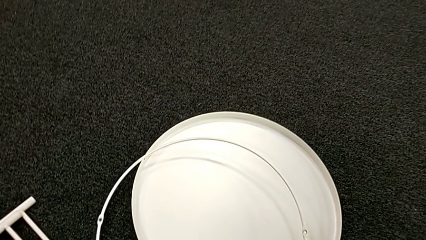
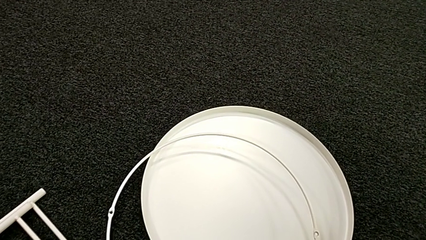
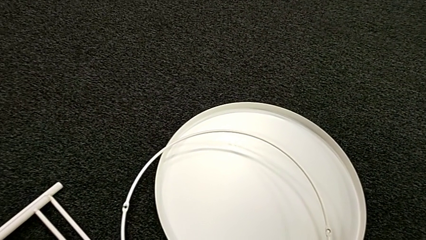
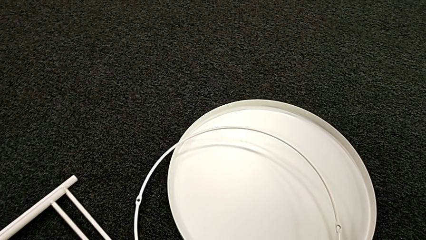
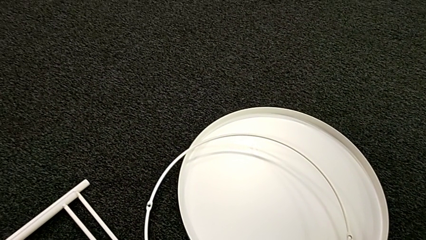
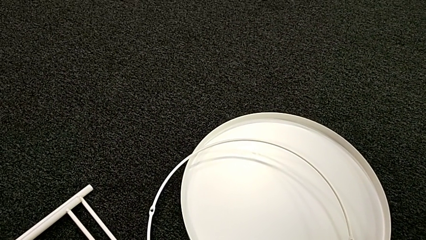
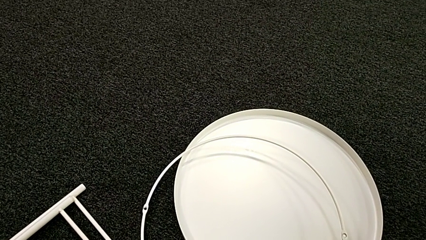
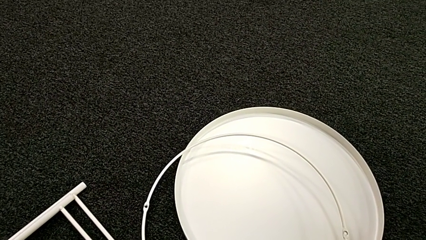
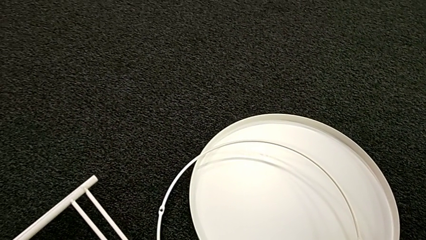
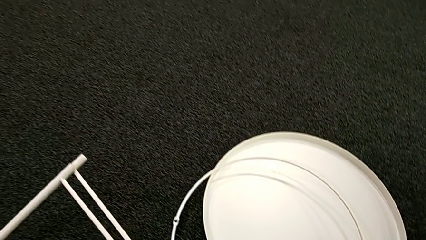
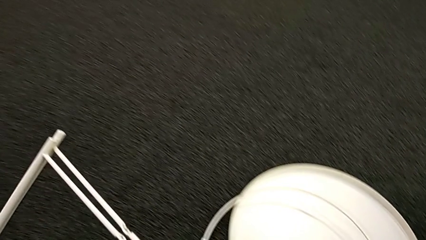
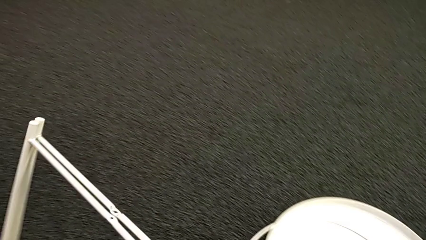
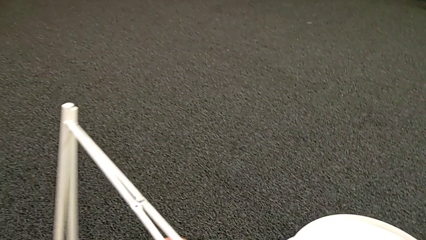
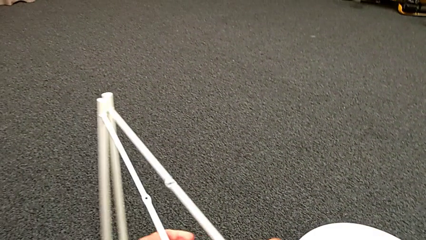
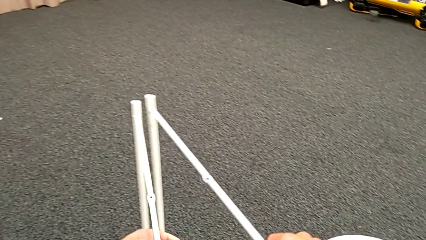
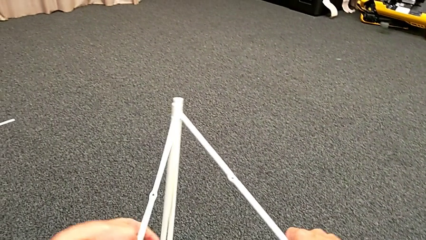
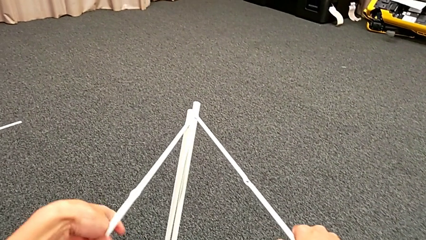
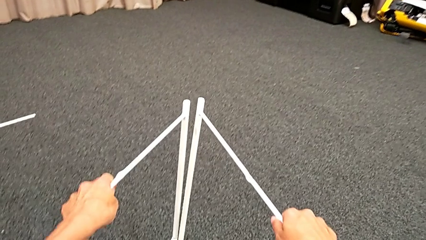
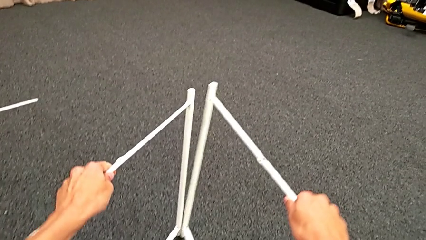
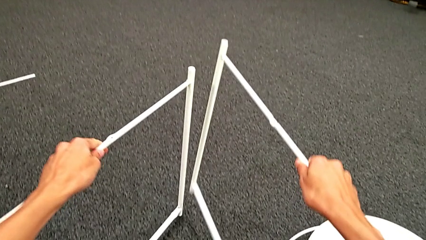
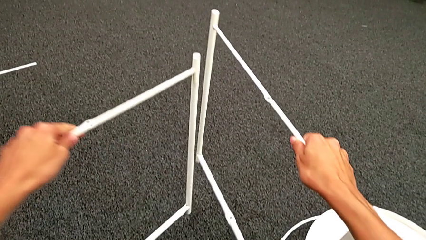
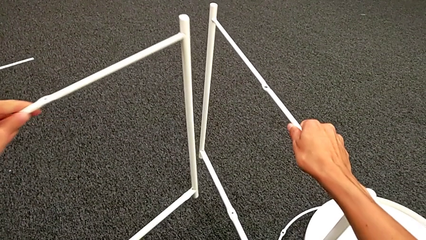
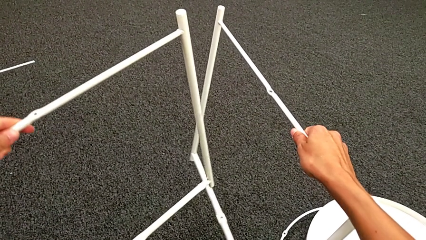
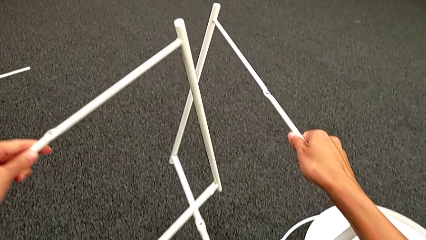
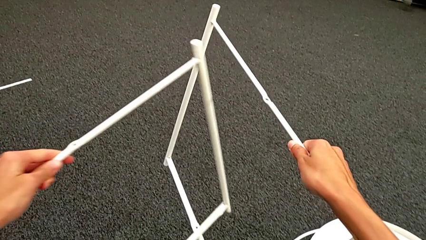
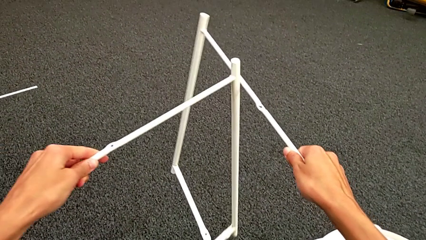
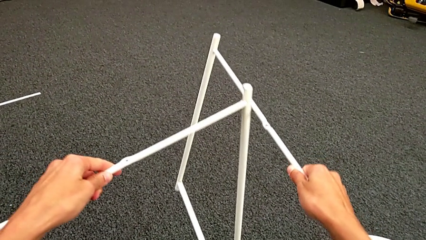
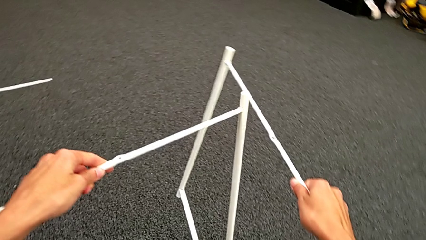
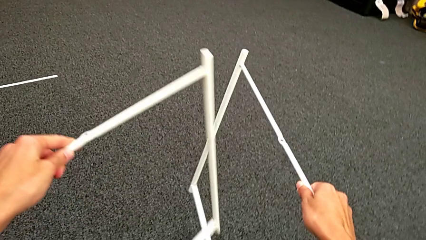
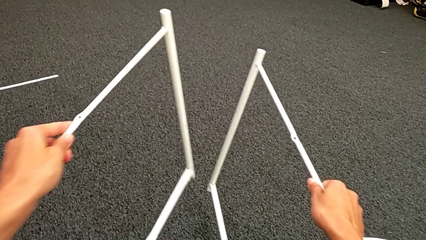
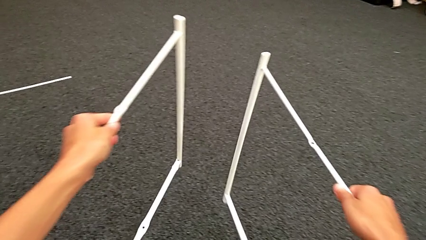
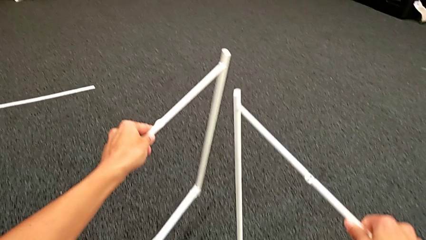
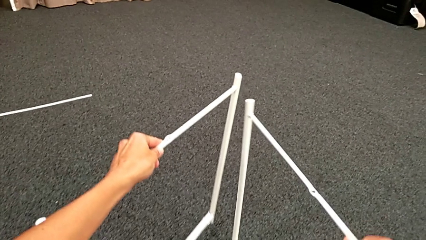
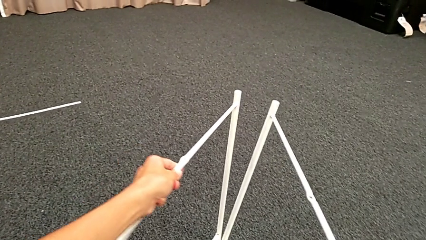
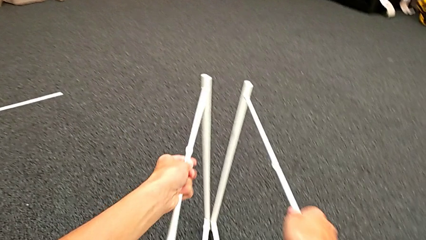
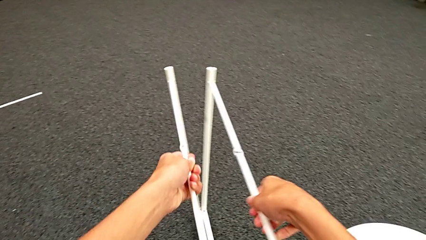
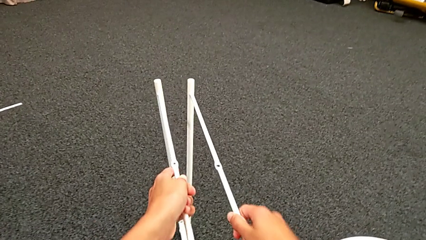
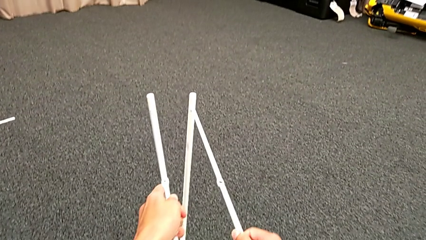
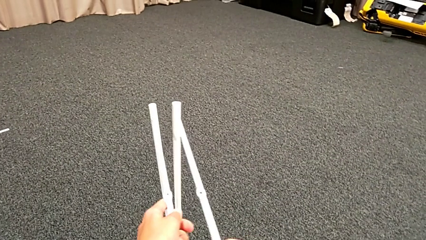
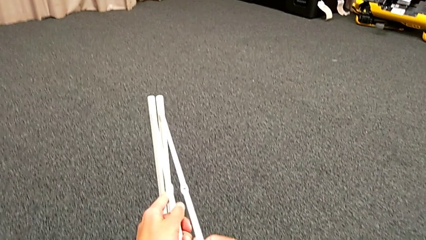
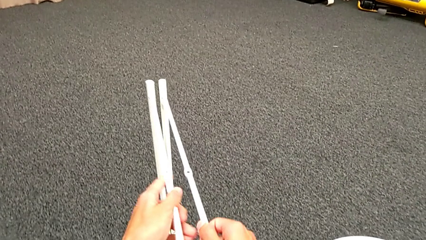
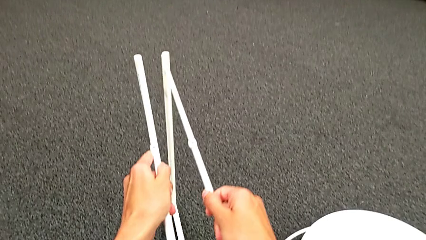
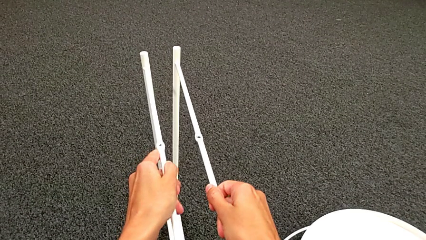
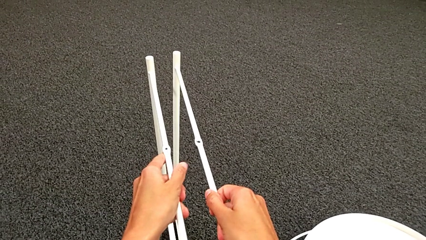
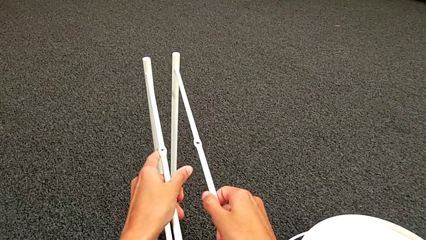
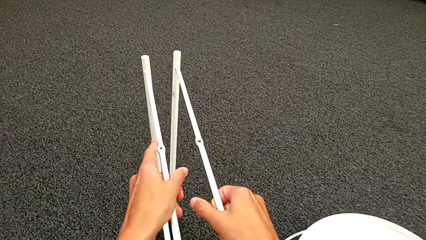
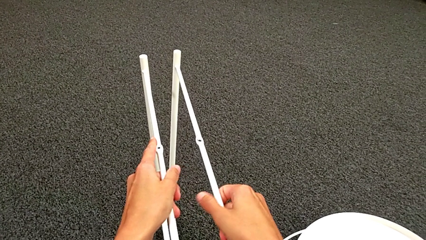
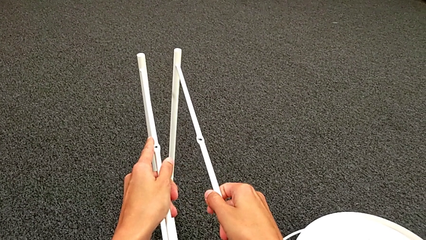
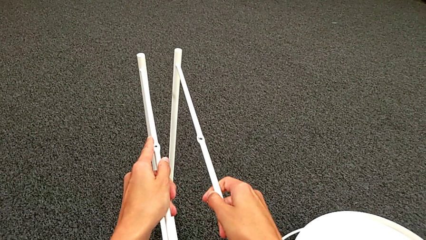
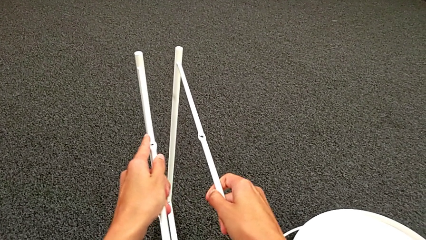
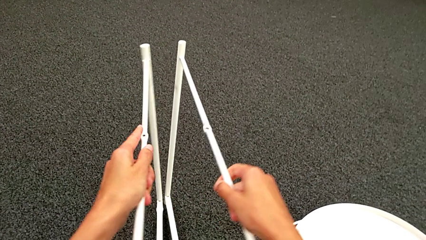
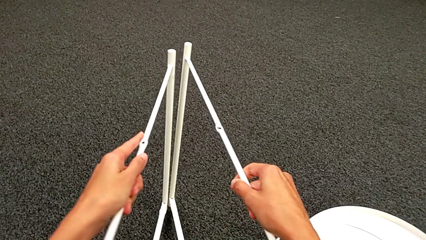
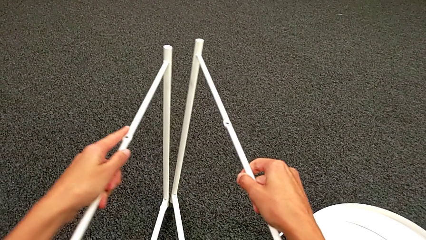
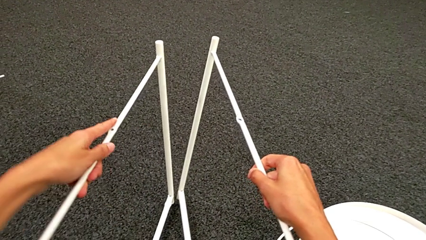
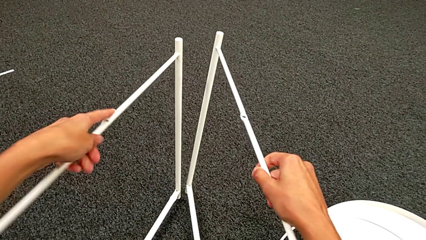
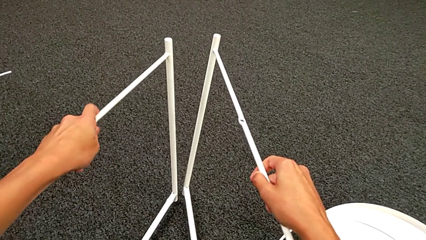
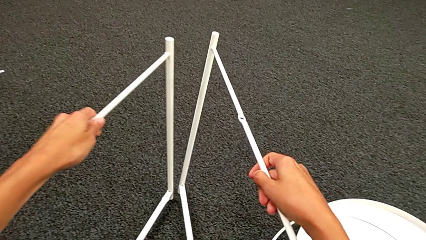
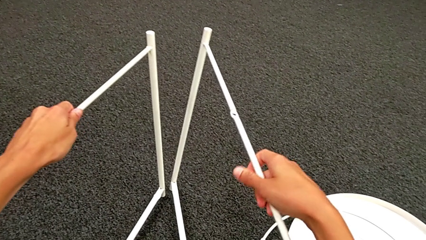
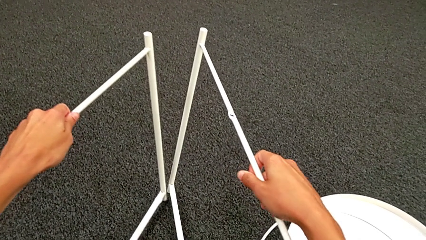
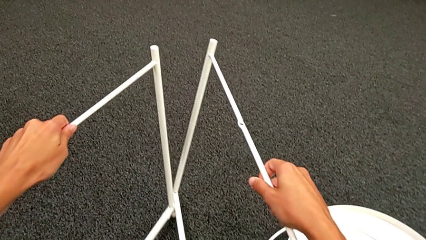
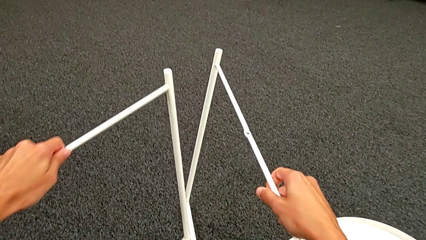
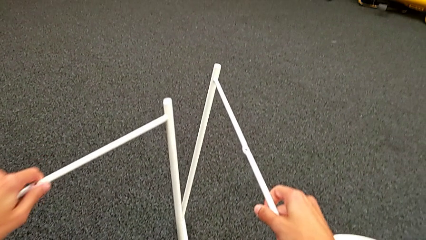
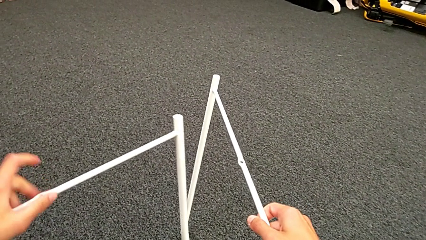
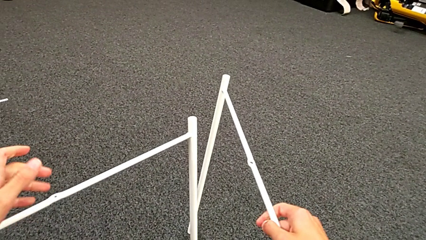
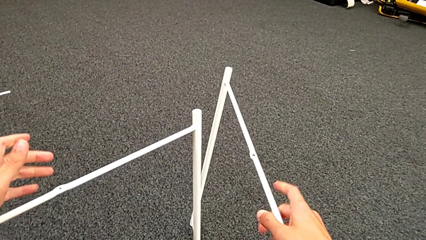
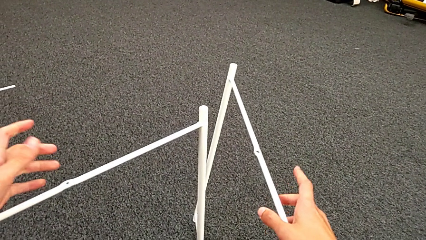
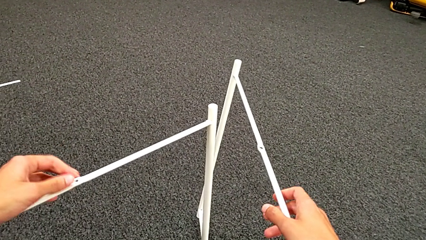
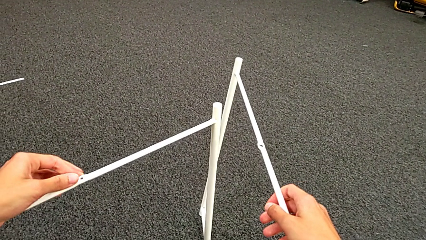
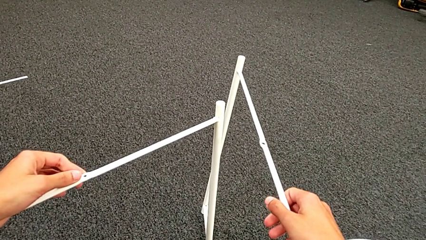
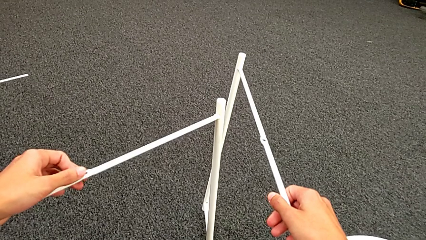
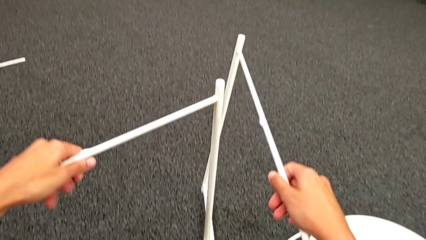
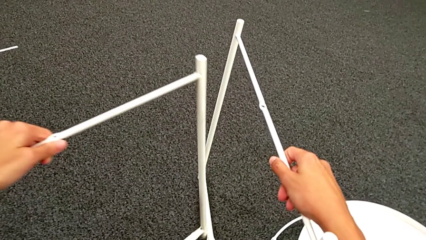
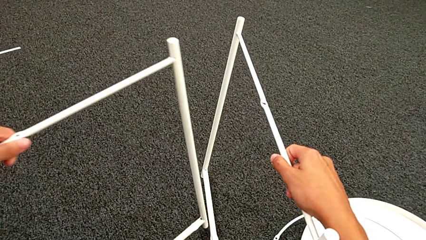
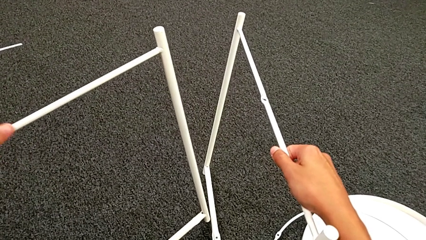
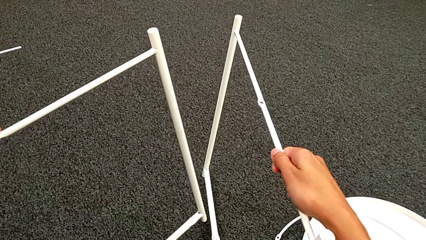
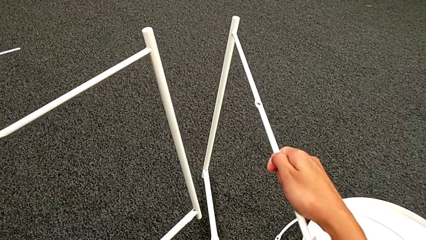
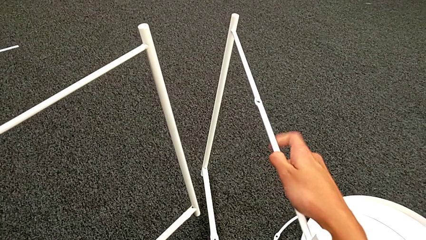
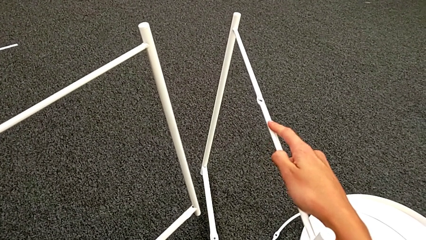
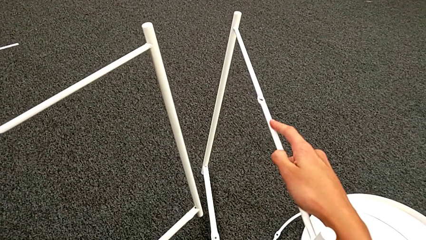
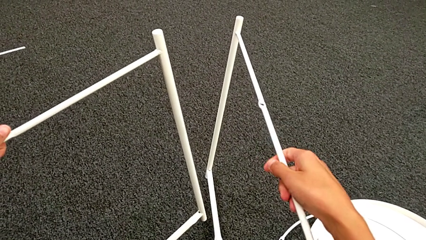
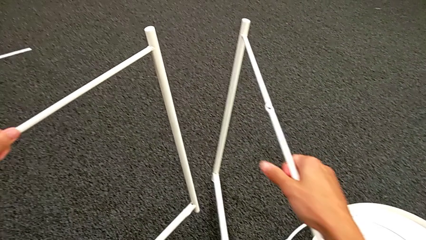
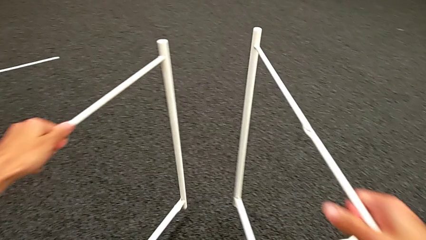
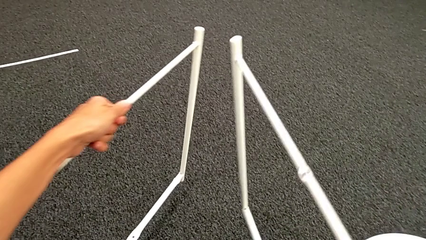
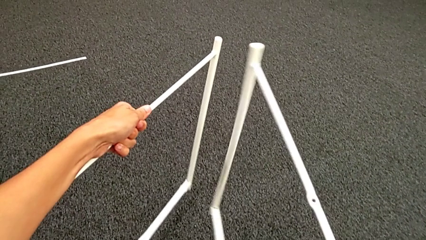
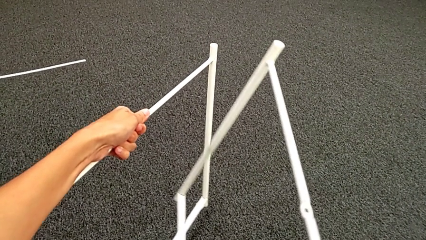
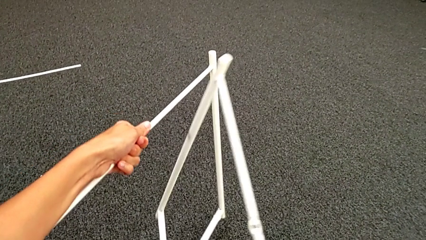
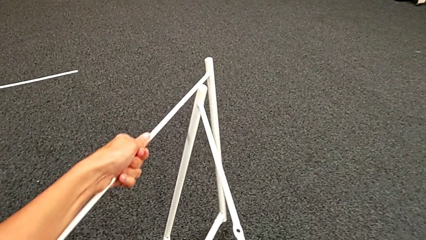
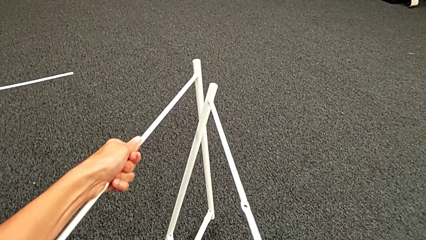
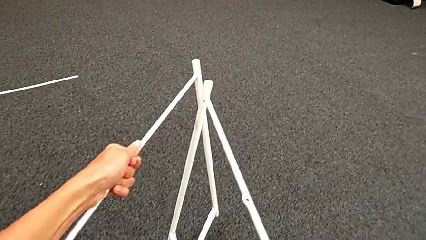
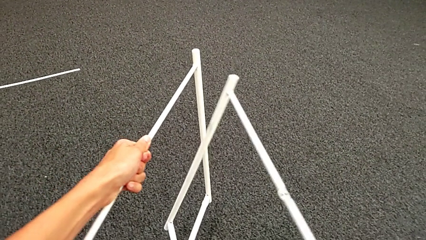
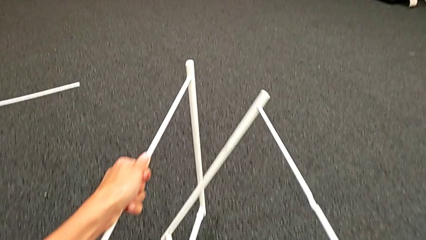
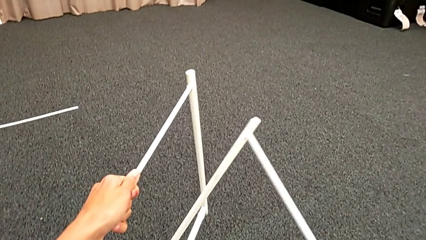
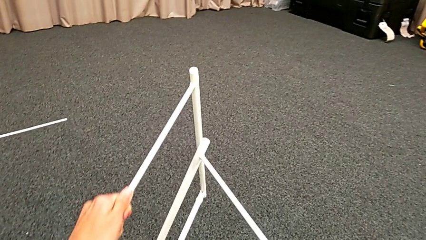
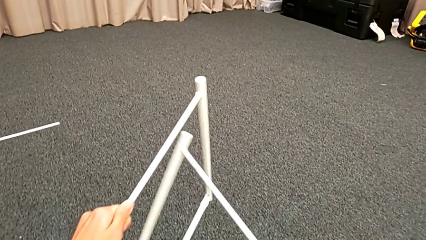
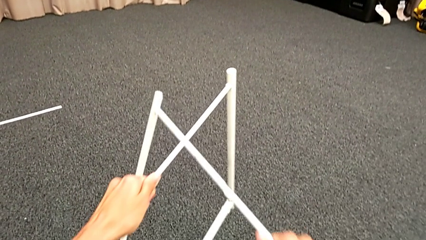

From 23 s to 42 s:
The camera wearer is assembling the leg. They place the circle, grab the leg twice, align it, inspect it twice and begin to align it.
